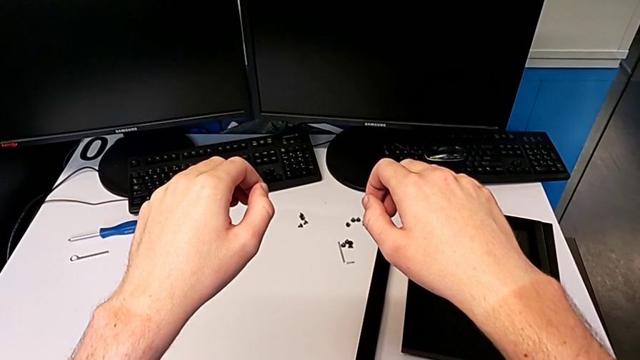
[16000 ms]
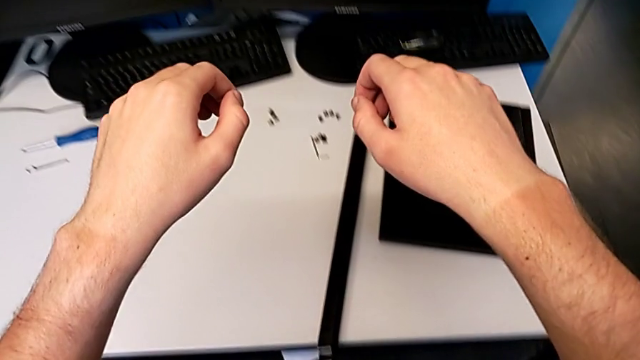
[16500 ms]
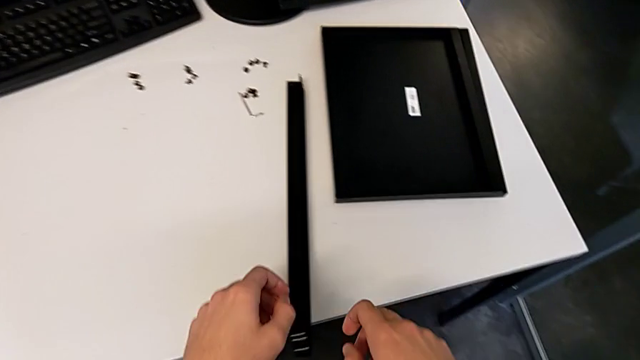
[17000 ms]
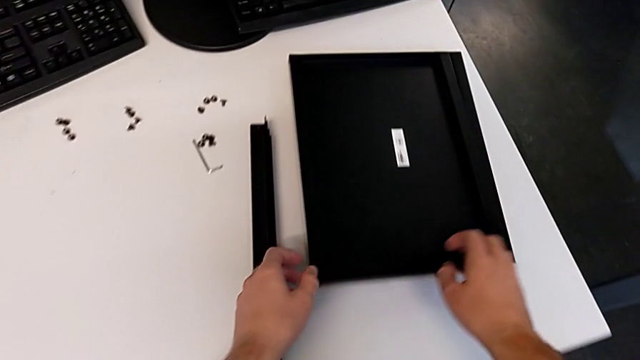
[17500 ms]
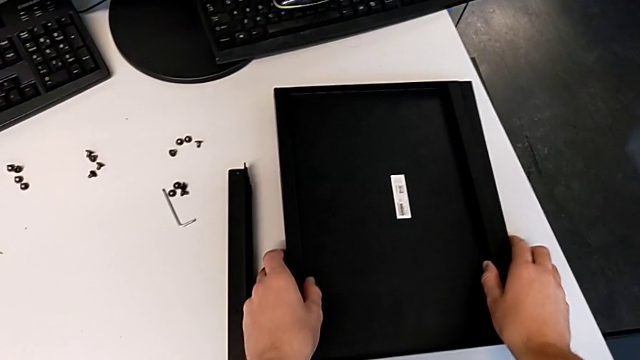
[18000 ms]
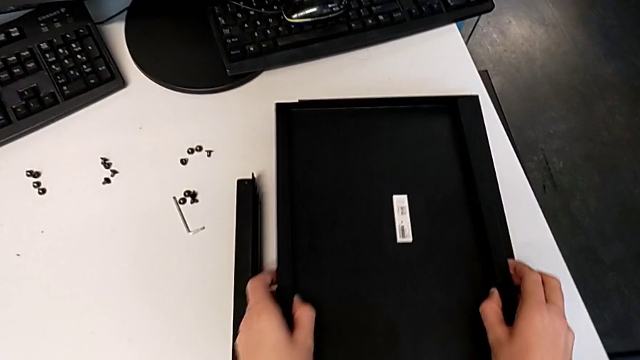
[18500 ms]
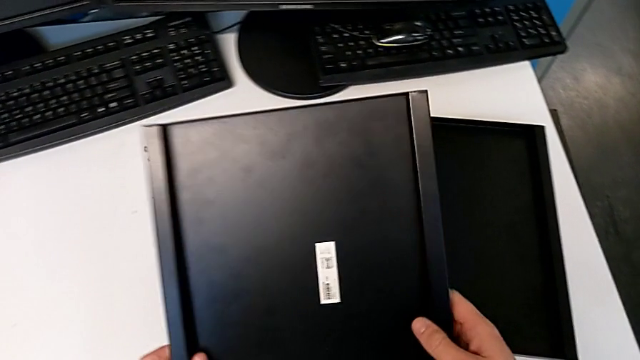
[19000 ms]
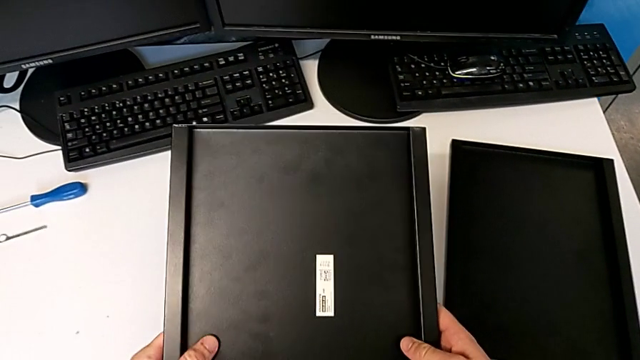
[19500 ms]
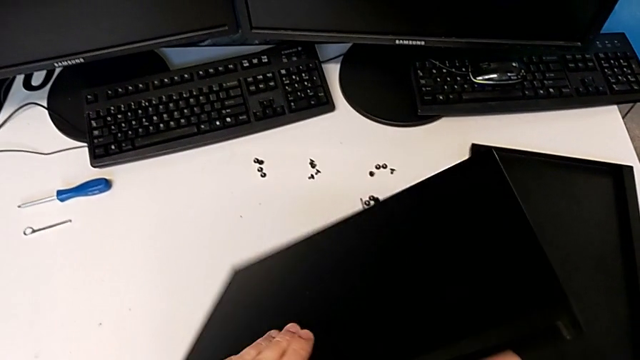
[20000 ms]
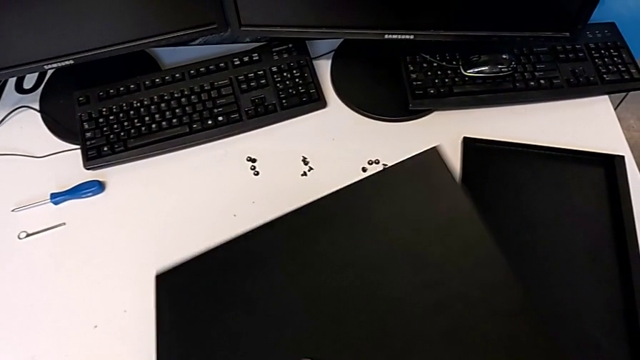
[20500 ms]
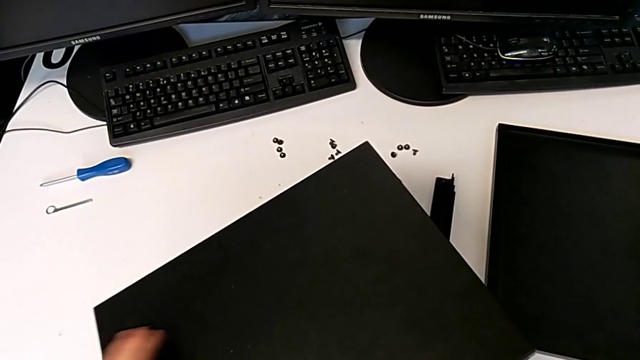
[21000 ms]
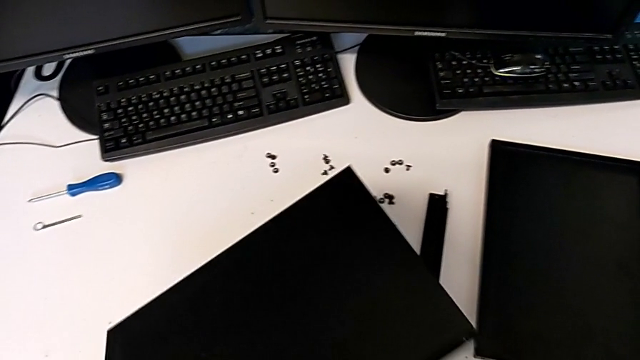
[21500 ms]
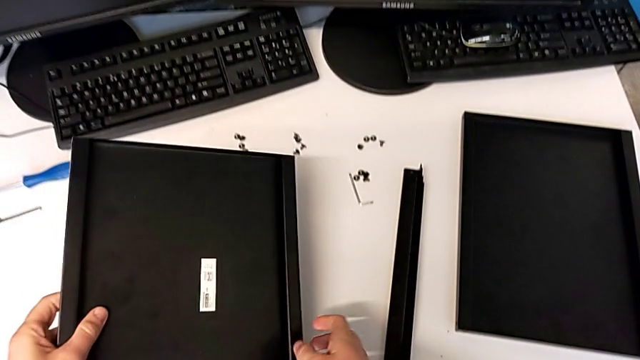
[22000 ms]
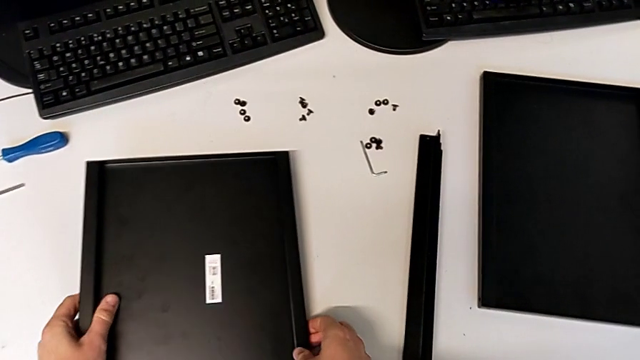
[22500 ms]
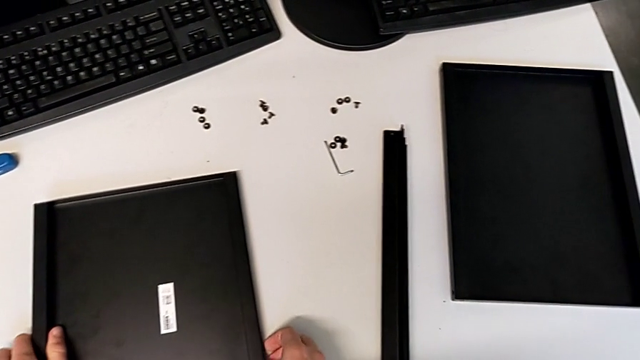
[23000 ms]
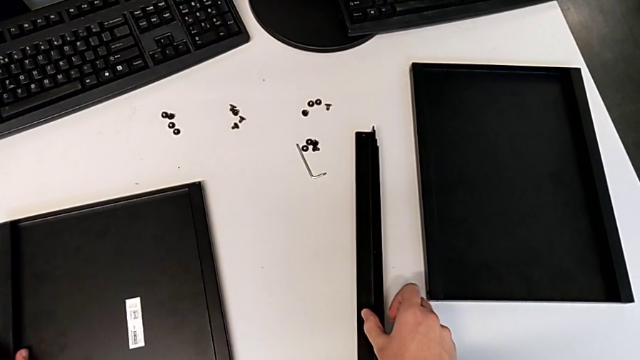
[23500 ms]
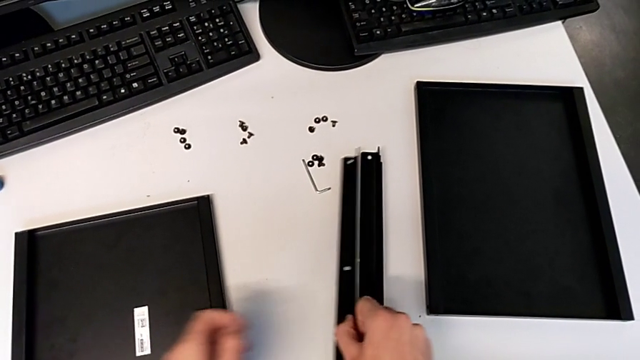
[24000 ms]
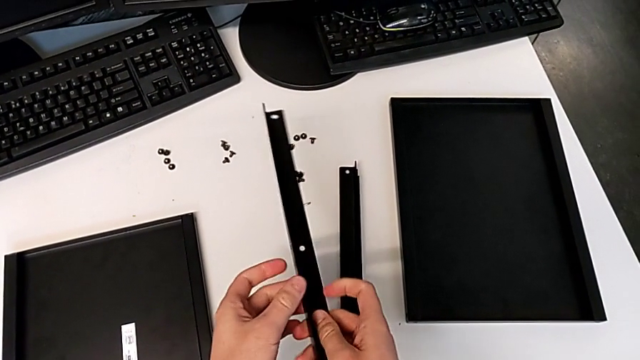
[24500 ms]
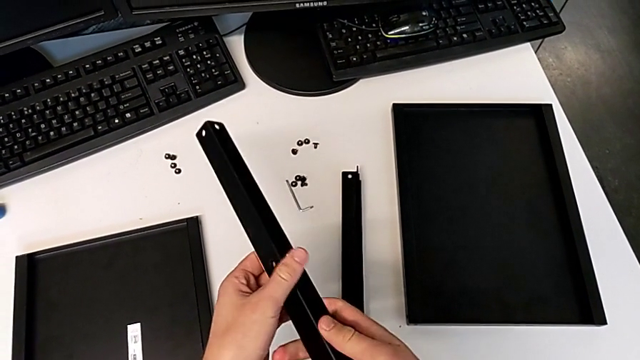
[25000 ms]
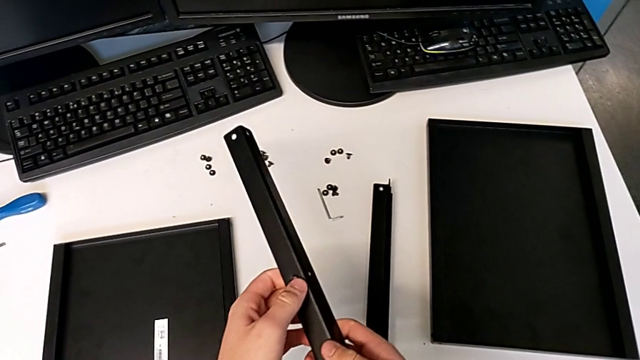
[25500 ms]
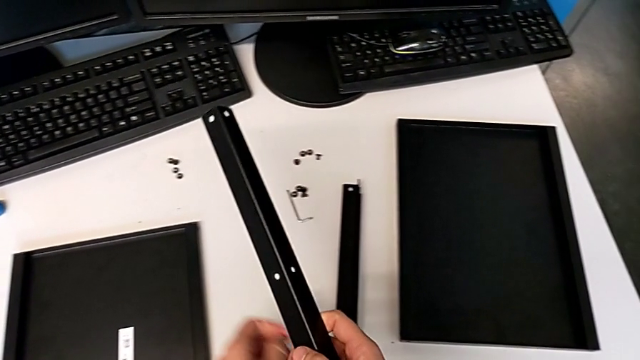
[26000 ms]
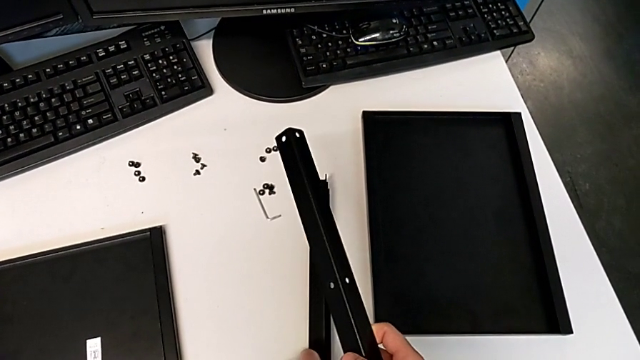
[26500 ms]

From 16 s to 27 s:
The camera wearer is assembling the first leg and shelf. They grab the tray, lift it, inspect it and place it. They lift the leg, inspect it and hold it.

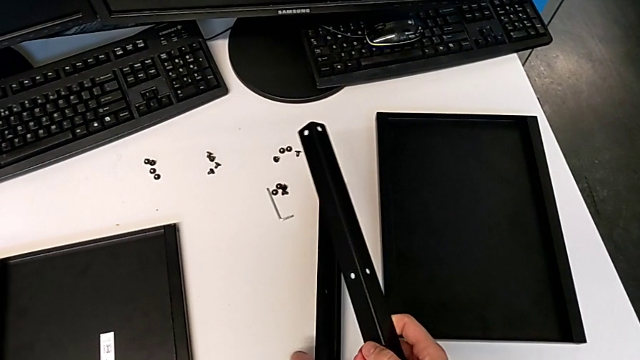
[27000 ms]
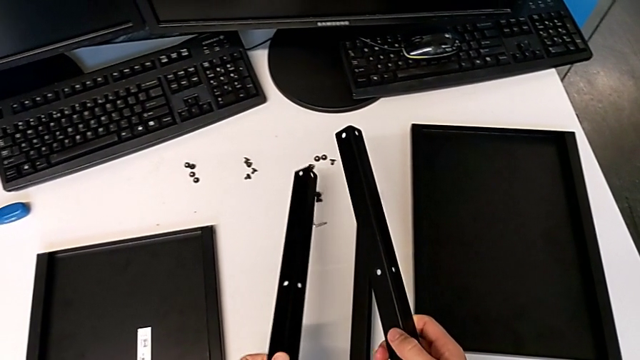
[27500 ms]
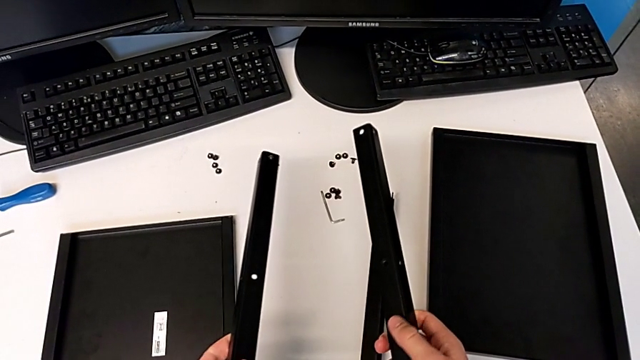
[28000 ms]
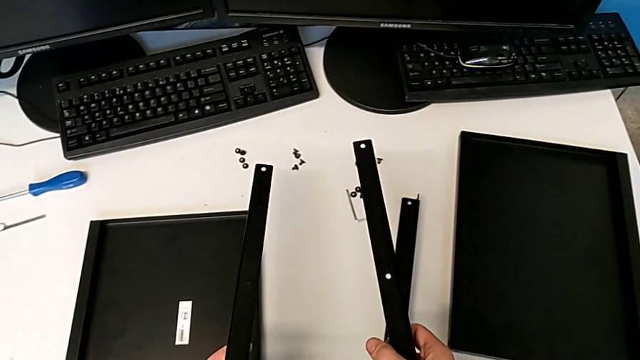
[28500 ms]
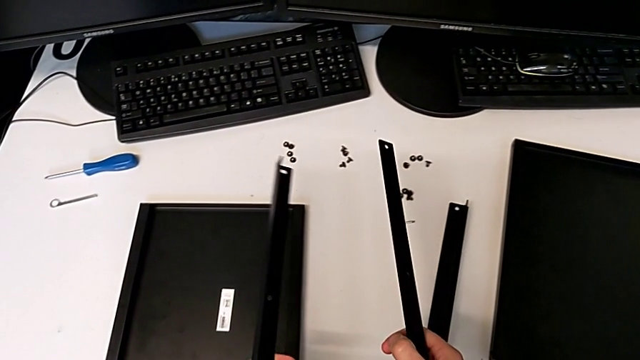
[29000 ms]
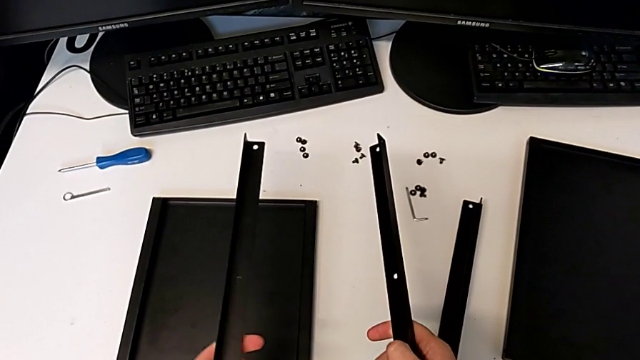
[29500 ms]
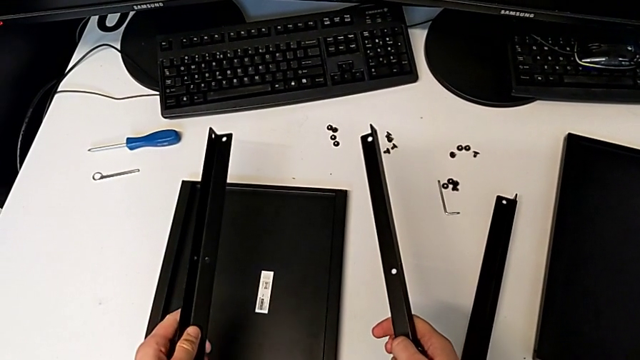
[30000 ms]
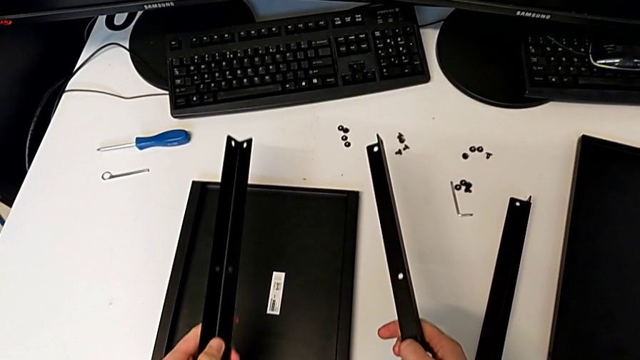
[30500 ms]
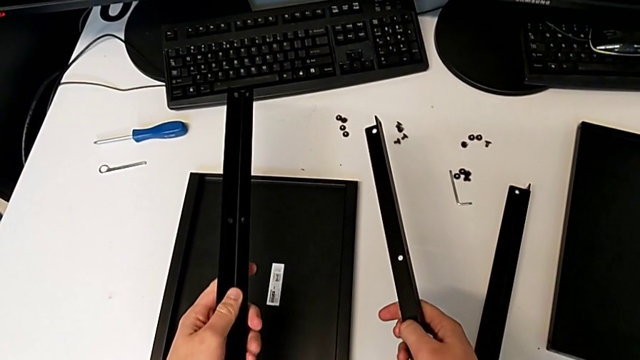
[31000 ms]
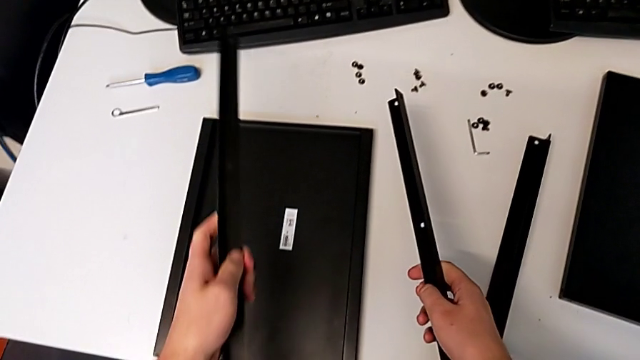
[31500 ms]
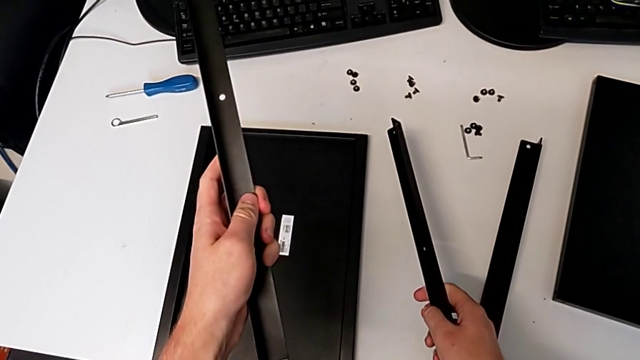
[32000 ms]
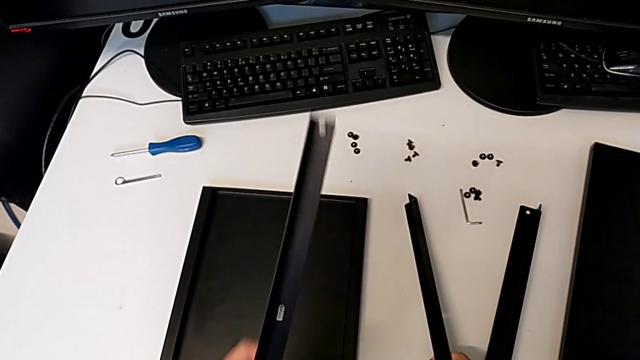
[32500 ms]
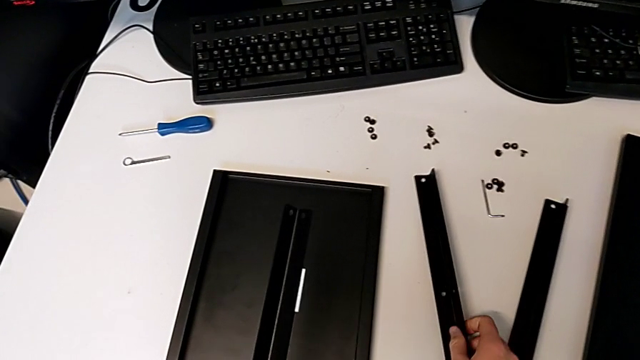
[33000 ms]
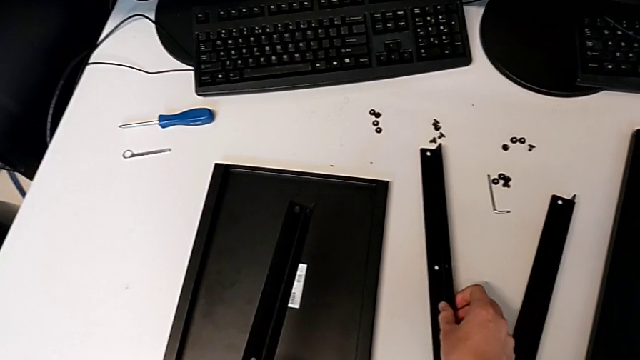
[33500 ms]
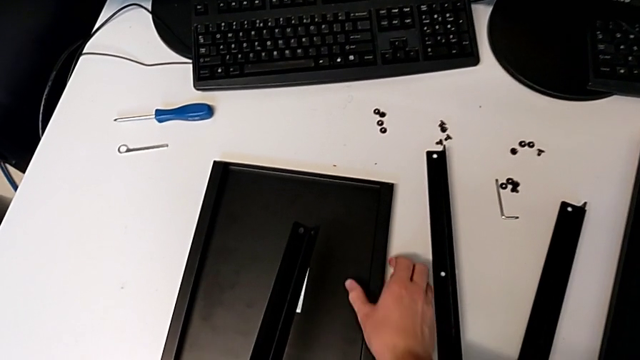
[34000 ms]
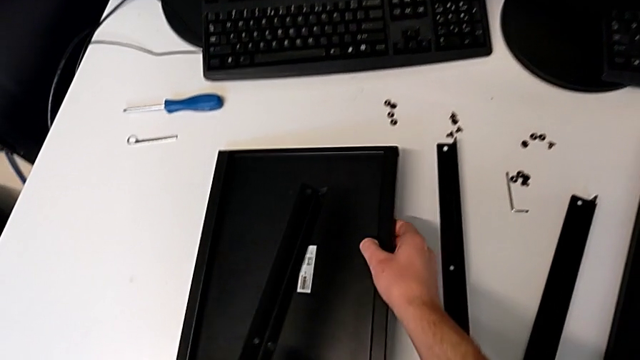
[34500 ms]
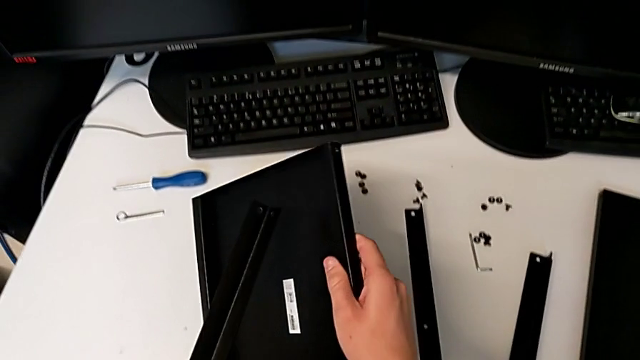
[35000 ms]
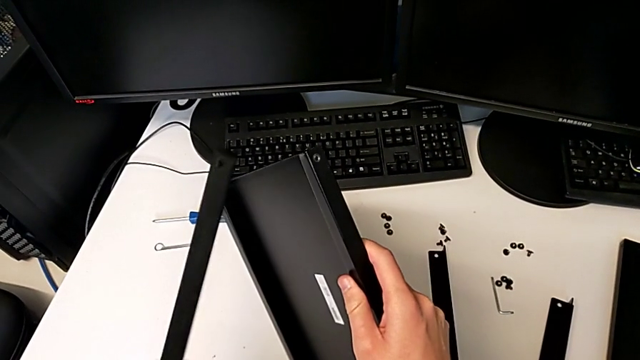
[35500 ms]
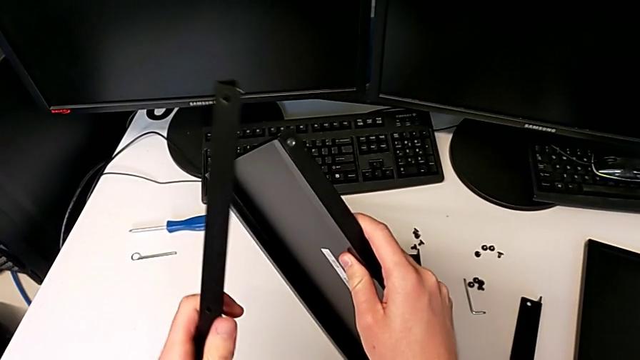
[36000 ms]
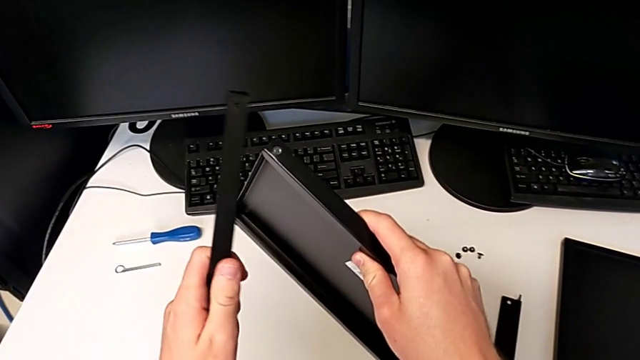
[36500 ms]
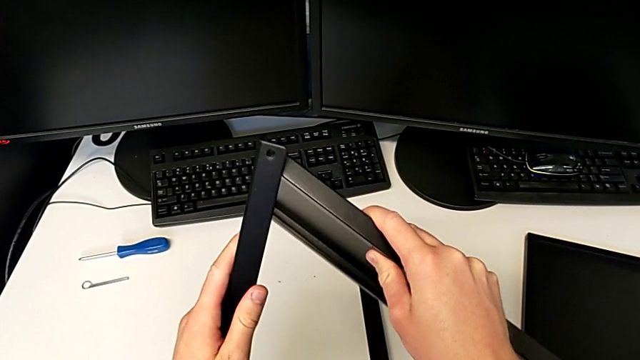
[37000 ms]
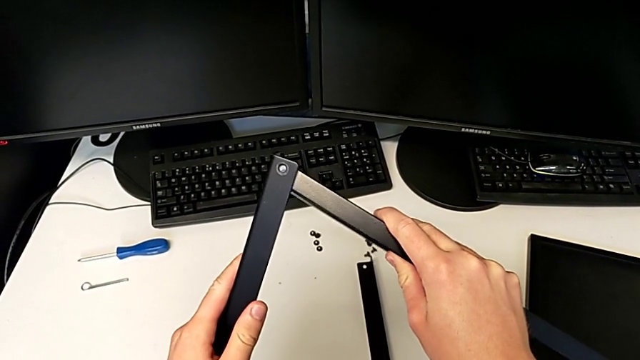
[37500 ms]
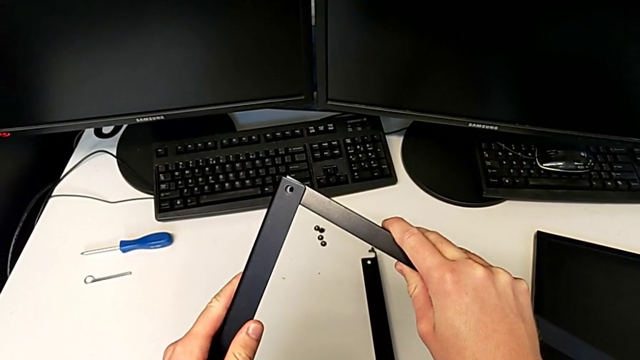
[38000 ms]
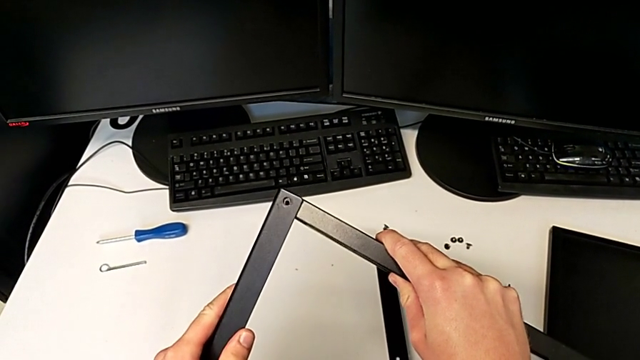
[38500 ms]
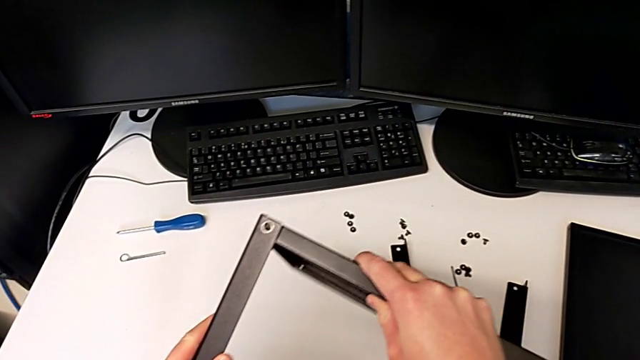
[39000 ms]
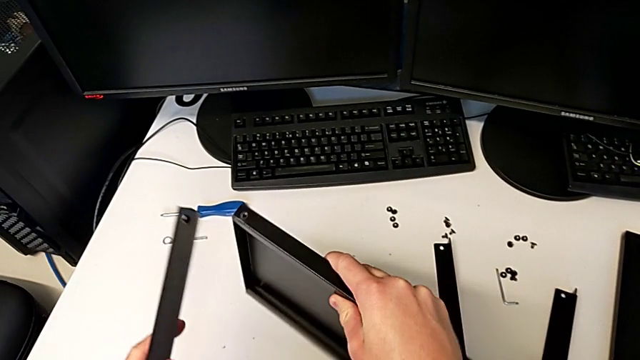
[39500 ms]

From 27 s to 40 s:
The camera wearer is assembling the first leg and shelf. They lift the leg, inspect it, place it, lift the tray and wrongly align the leg.
